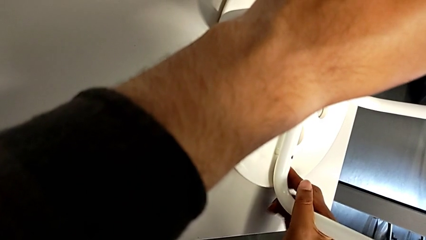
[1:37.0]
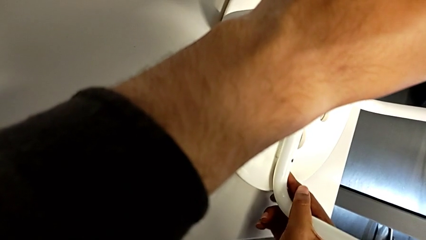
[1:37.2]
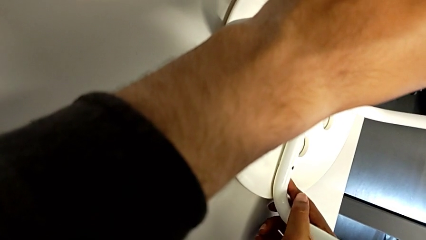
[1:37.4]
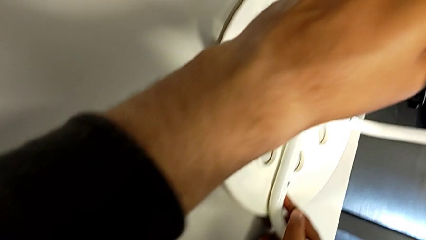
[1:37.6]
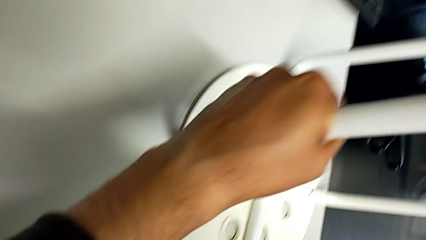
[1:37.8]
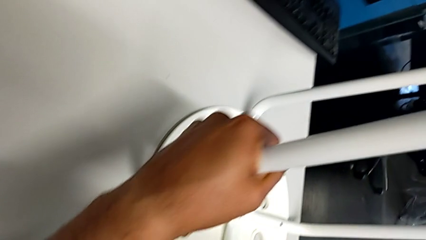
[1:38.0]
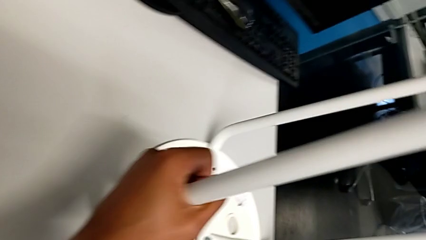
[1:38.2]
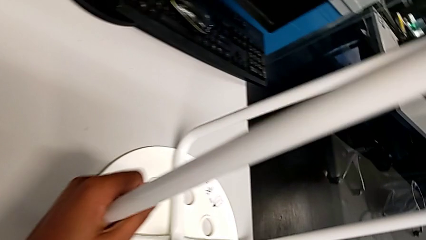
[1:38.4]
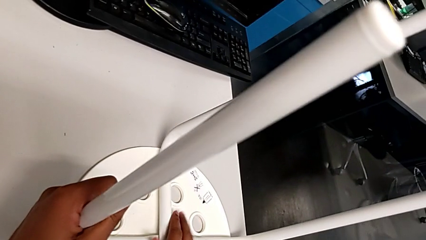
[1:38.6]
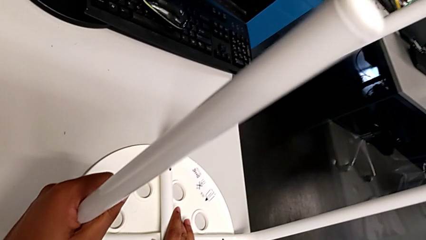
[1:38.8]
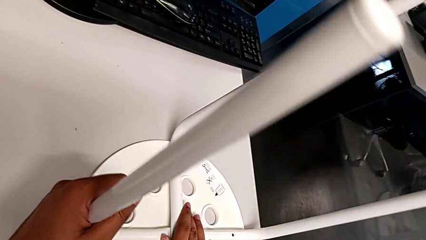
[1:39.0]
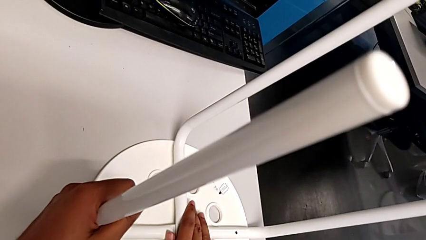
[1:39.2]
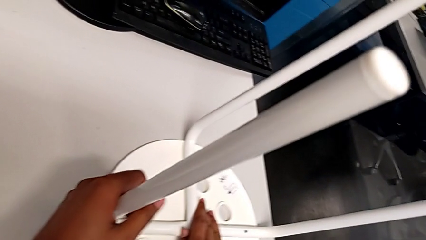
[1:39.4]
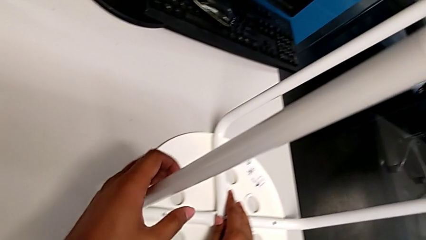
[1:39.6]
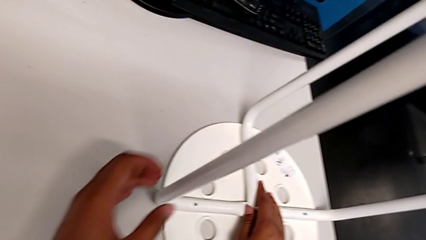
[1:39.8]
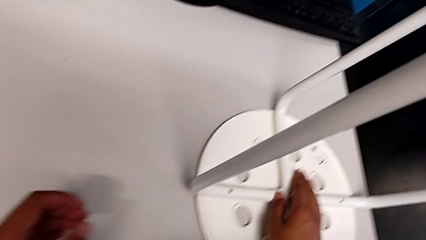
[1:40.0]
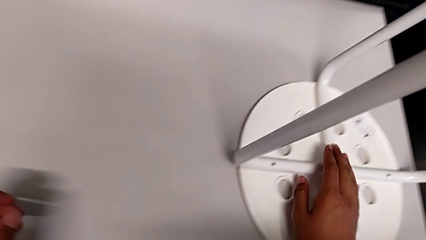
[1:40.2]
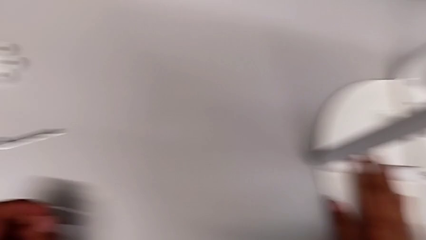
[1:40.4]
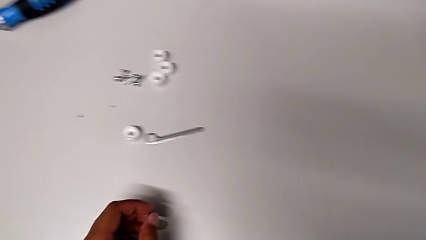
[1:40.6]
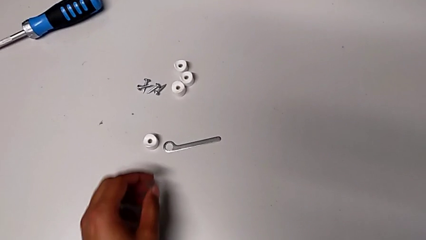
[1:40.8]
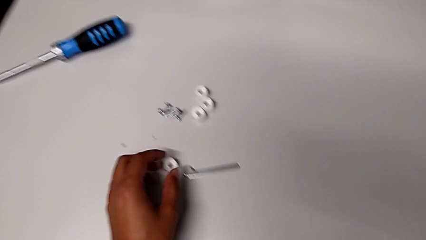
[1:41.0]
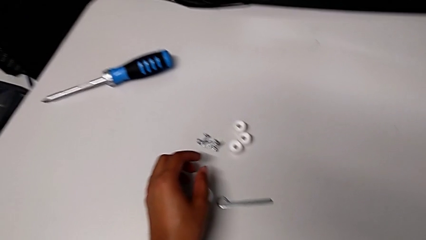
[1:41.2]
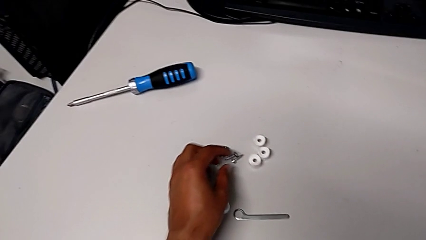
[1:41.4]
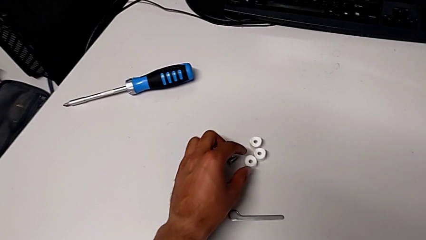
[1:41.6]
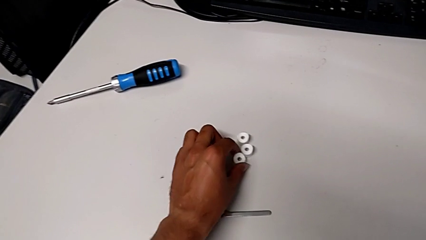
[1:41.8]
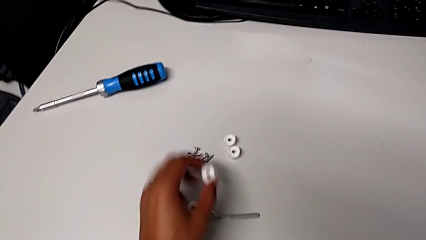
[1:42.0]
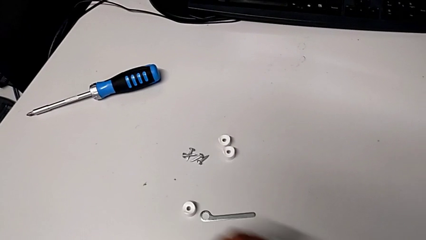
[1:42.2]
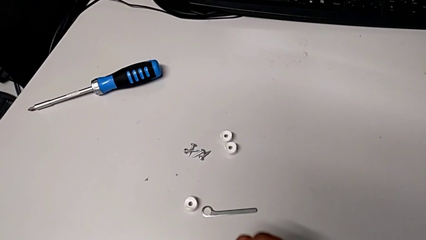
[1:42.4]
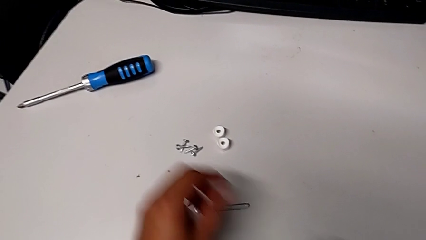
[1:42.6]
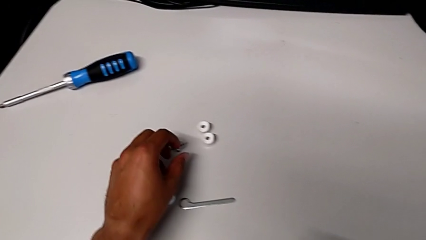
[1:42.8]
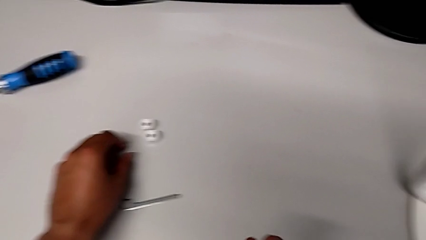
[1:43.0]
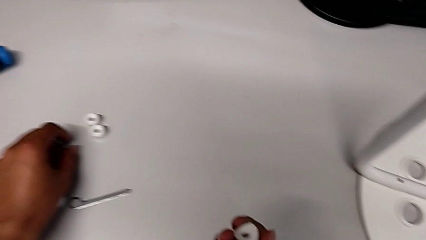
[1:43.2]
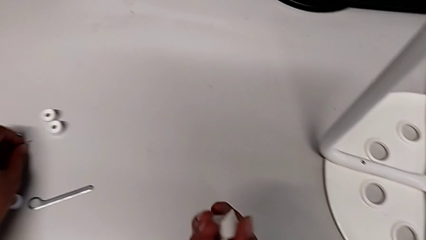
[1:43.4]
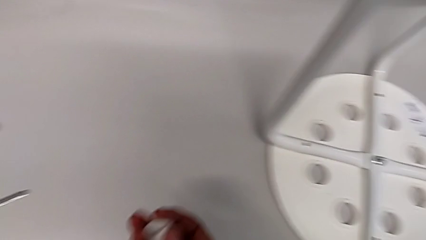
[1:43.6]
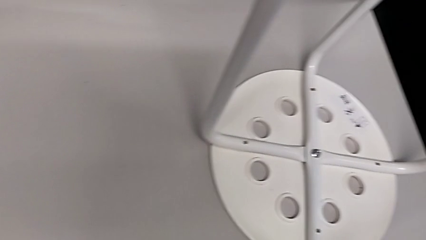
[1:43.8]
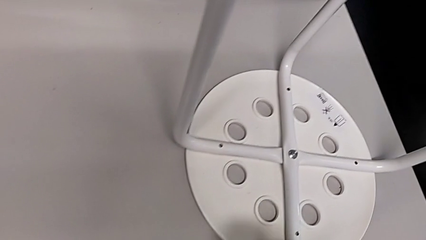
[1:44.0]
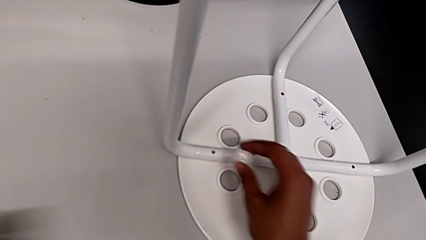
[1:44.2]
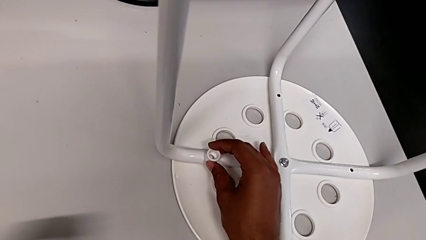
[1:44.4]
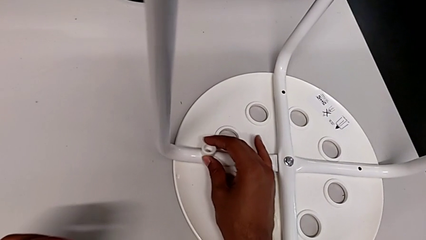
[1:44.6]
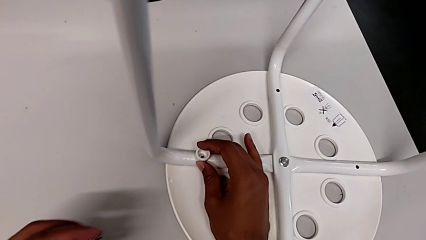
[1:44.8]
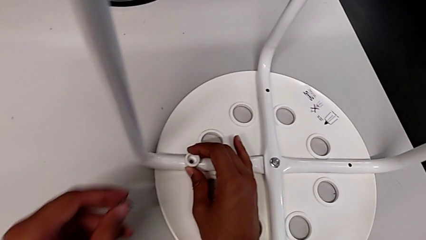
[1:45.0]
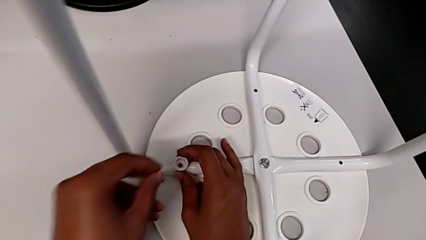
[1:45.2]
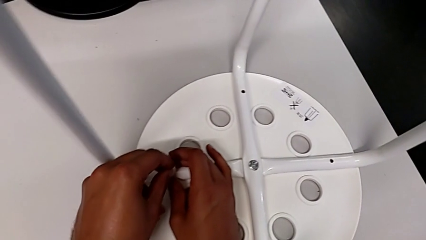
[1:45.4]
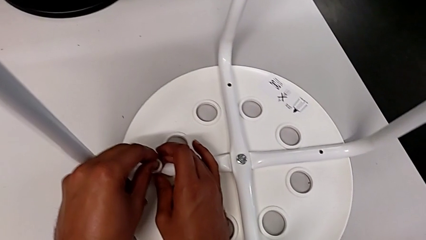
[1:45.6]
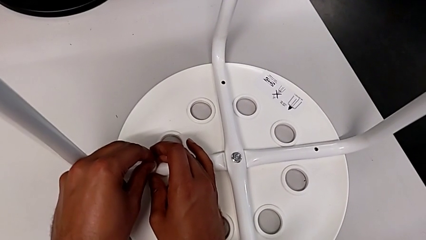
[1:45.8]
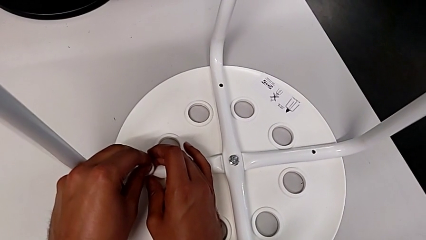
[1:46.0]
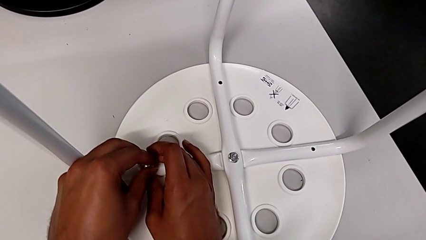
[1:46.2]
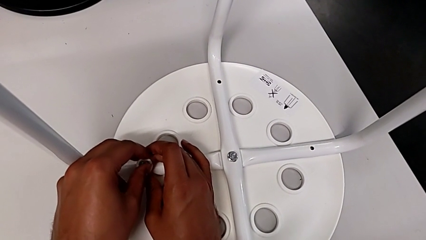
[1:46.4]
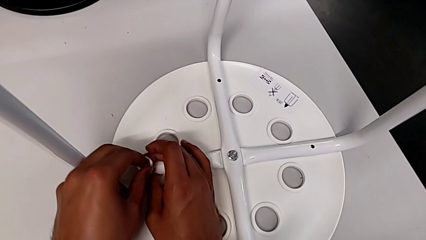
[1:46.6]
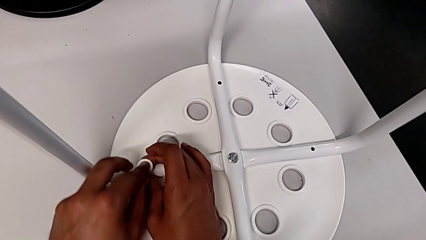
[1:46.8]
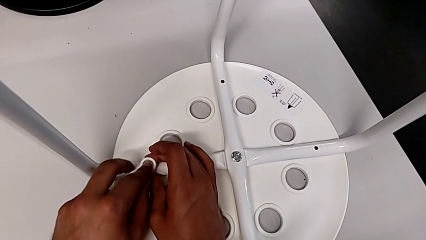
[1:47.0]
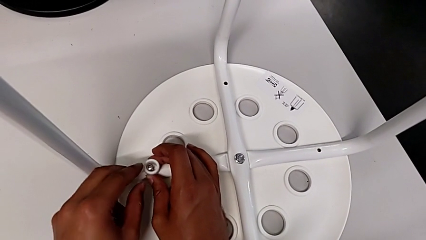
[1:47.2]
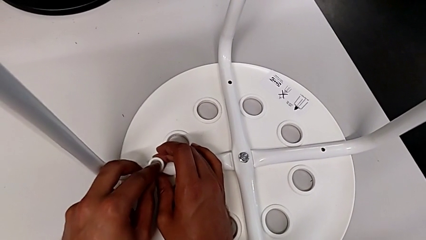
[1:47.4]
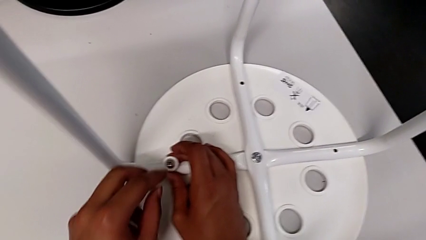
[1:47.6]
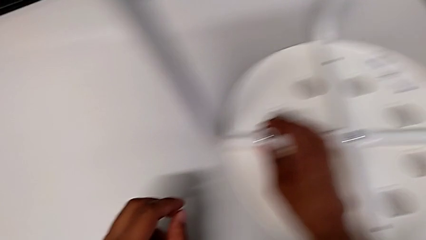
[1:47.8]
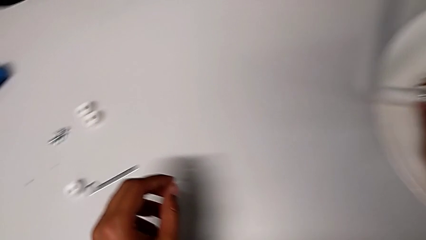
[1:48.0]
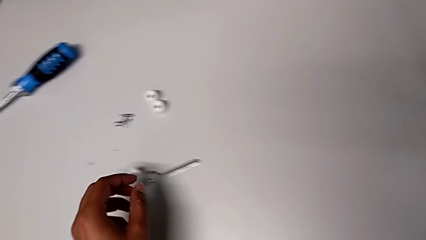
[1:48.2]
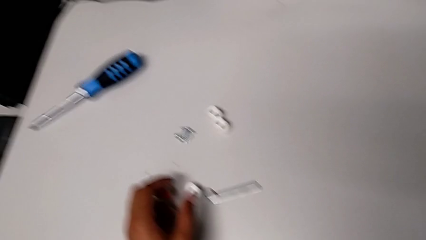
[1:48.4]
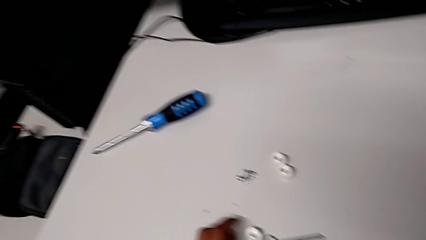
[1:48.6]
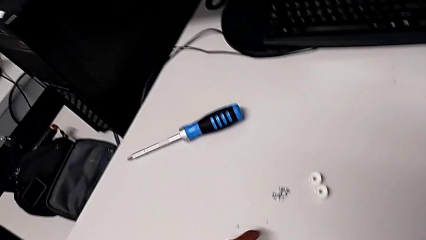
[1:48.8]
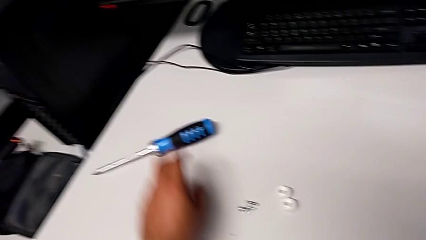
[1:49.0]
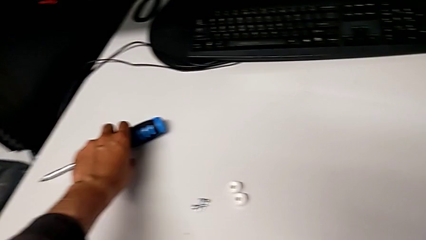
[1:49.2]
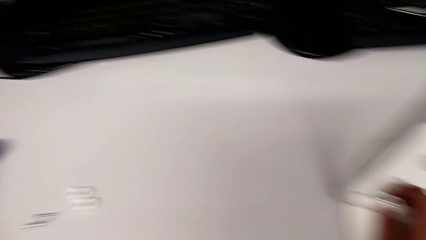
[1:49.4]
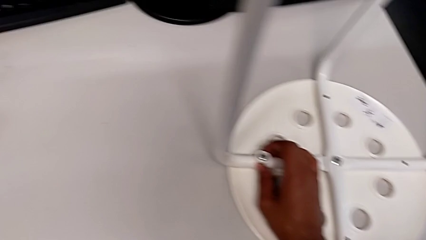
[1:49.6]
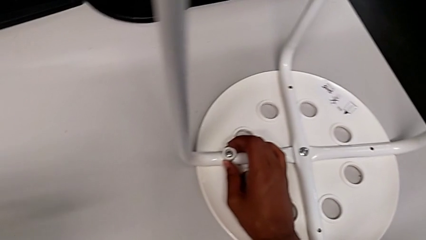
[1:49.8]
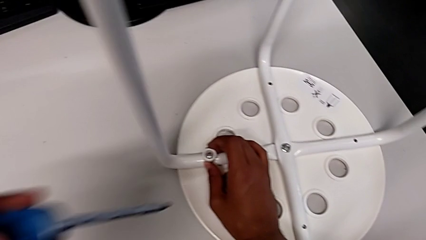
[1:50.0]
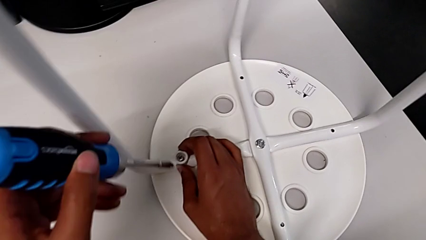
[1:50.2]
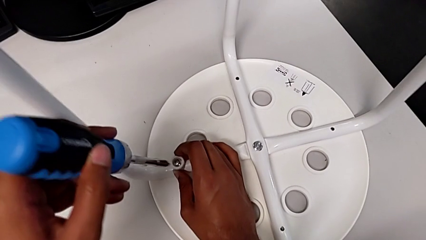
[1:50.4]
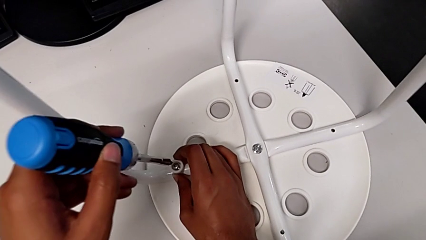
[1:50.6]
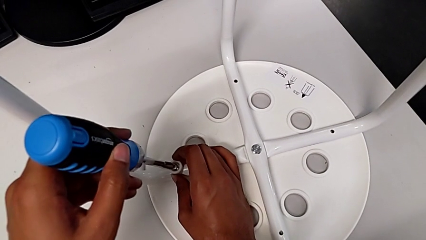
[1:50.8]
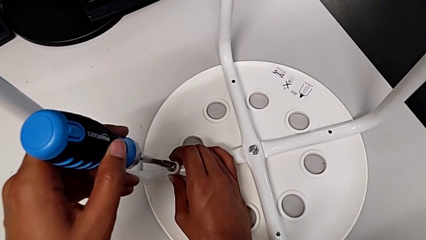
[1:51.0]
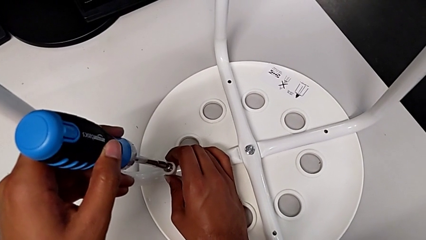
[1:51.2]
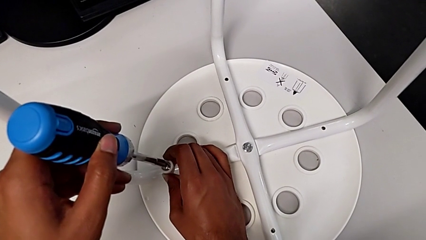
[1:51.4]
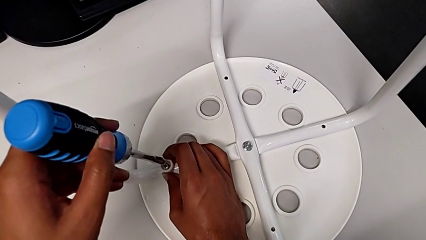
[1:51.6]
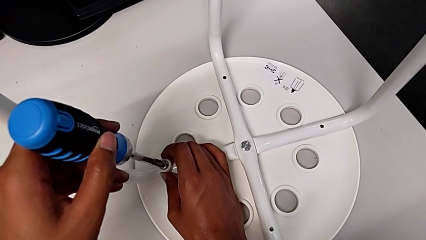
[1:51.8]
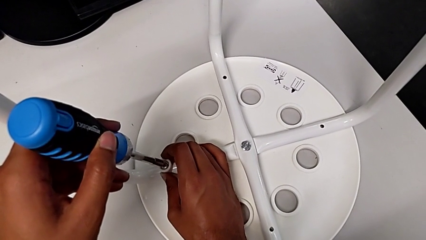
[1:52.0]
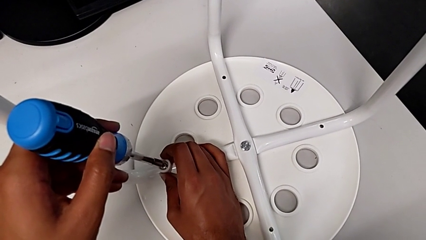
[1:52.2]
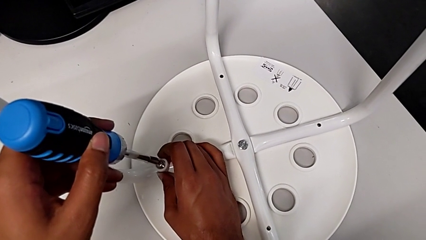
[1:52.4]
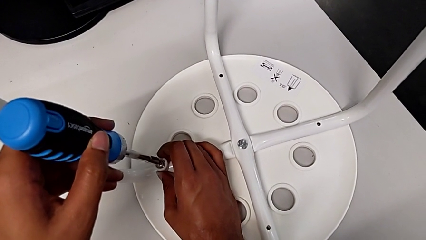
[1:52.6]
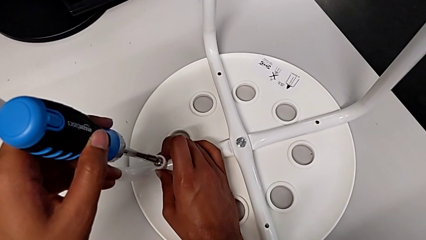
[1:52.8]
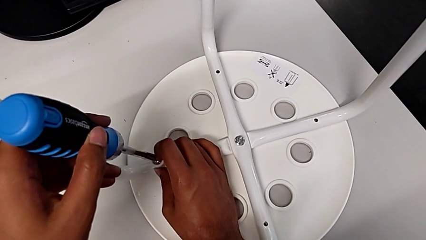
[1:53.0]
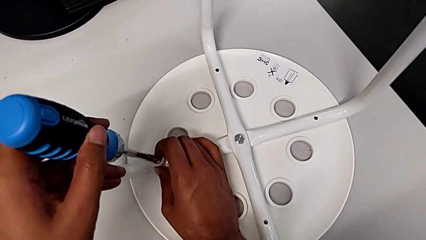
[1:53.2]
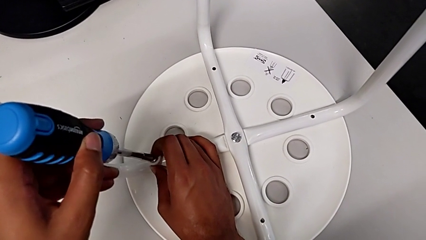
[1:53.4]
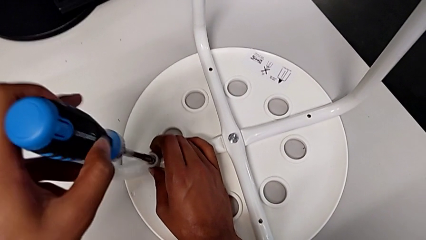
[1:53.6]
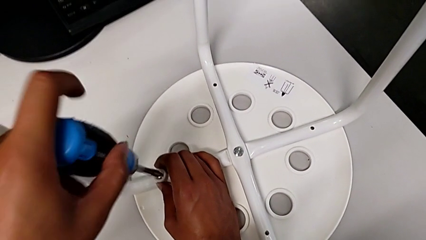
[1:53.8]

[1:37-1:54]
The camera wearer is placing the seat onto the legs. They align the seat, inspect the stool, grab the washer, grab the screw, align the washer, insert the screw, grab the screwdriver and insert it.
